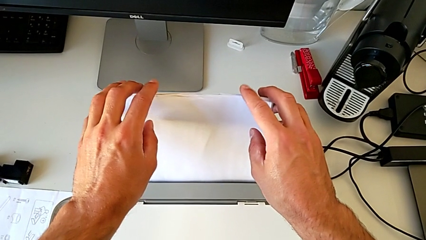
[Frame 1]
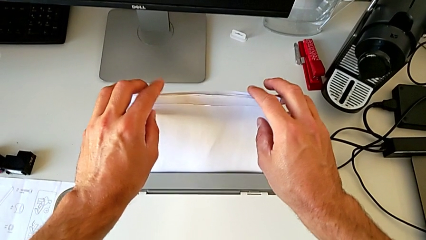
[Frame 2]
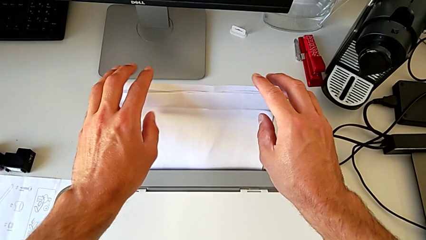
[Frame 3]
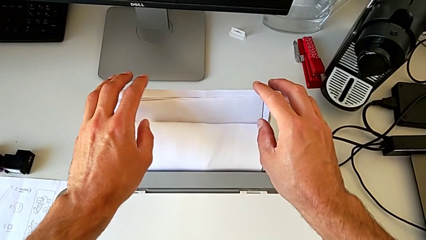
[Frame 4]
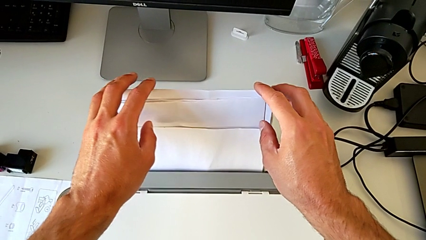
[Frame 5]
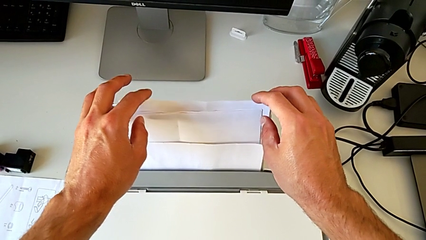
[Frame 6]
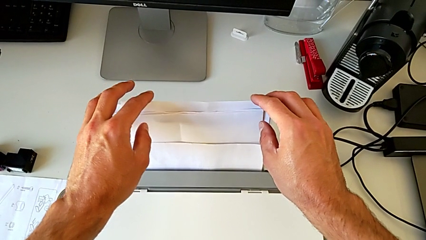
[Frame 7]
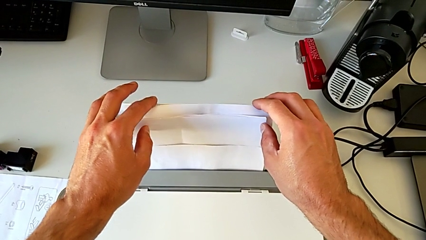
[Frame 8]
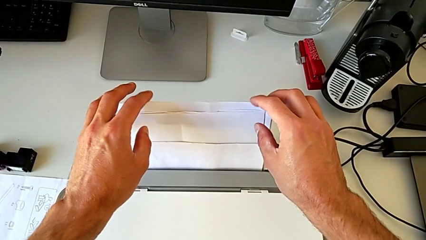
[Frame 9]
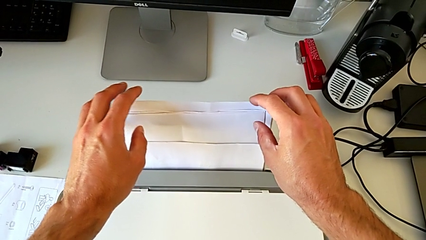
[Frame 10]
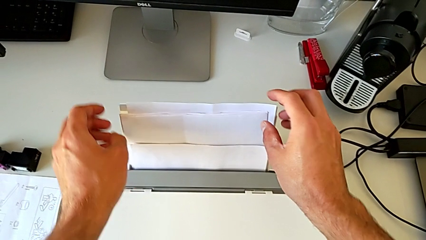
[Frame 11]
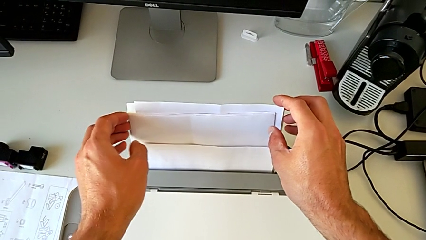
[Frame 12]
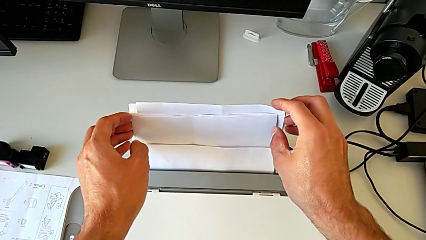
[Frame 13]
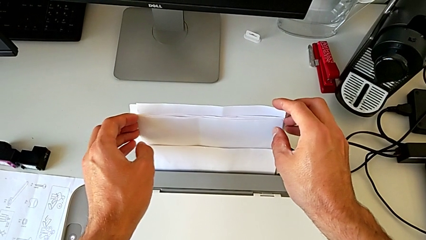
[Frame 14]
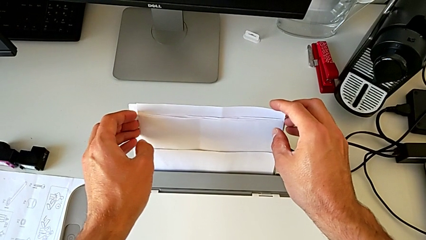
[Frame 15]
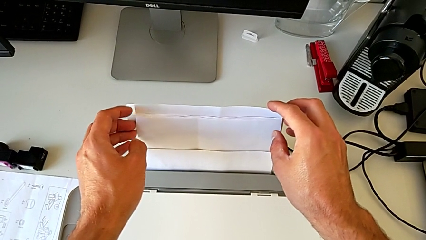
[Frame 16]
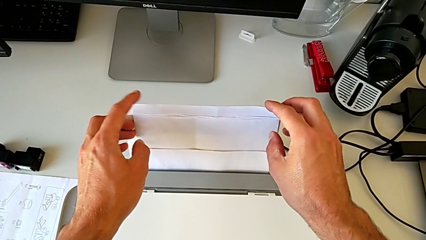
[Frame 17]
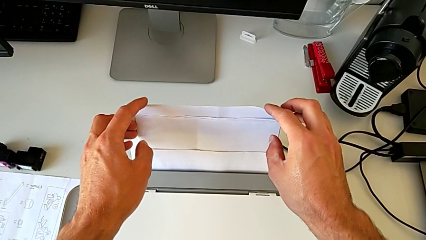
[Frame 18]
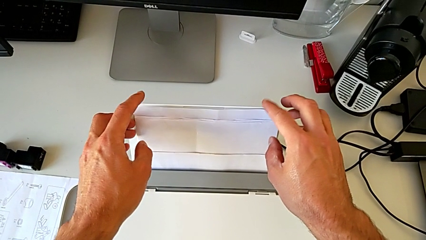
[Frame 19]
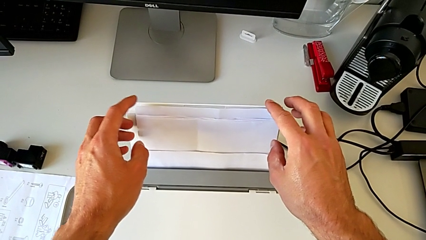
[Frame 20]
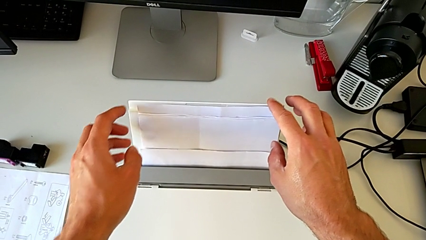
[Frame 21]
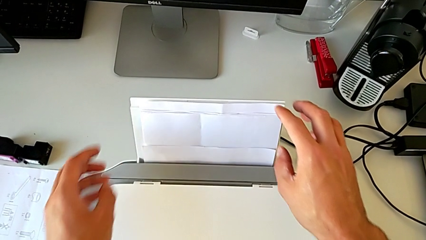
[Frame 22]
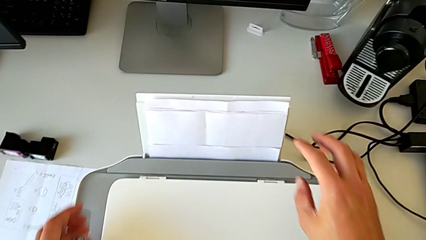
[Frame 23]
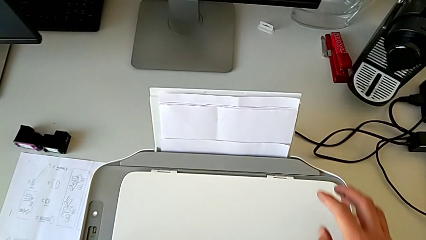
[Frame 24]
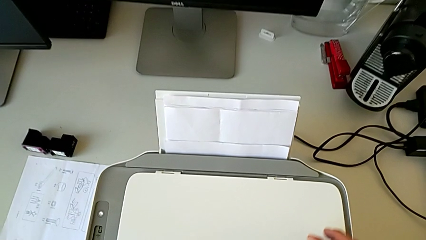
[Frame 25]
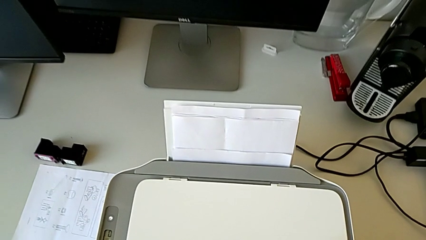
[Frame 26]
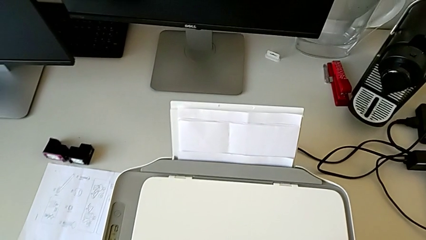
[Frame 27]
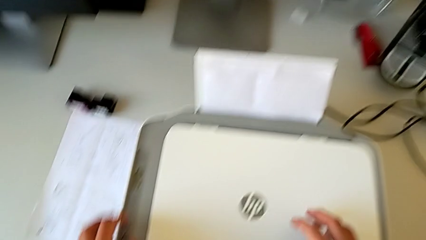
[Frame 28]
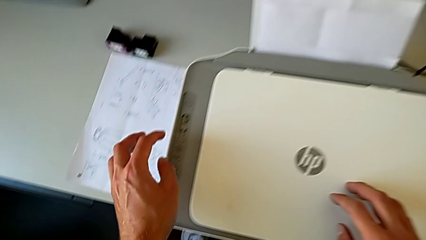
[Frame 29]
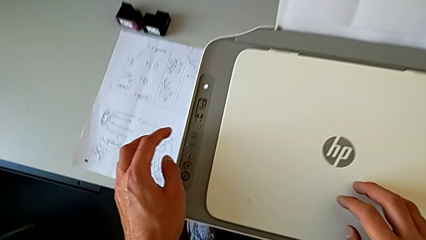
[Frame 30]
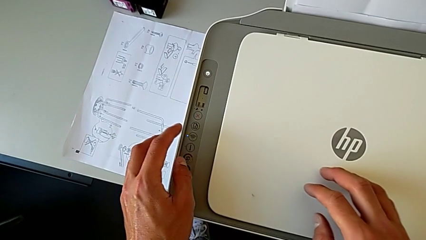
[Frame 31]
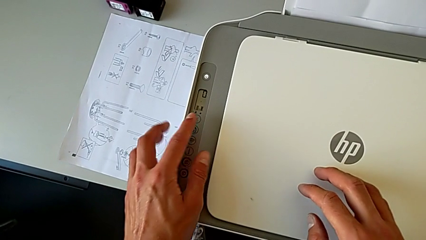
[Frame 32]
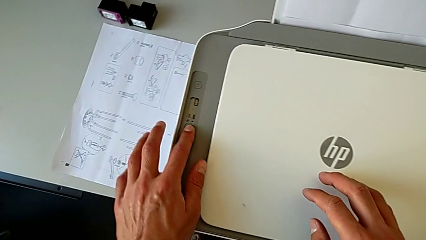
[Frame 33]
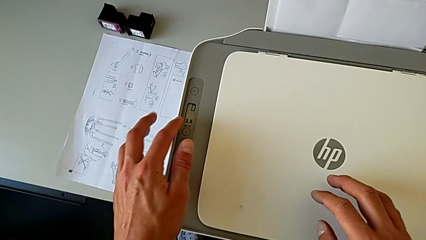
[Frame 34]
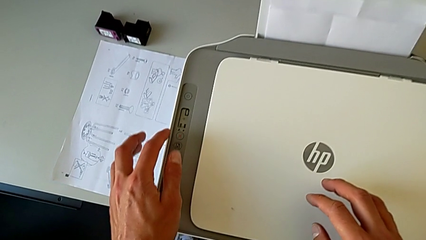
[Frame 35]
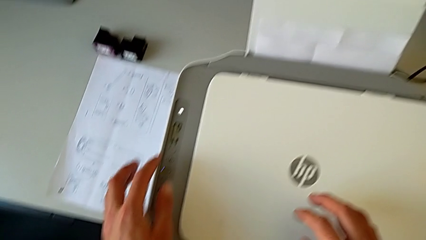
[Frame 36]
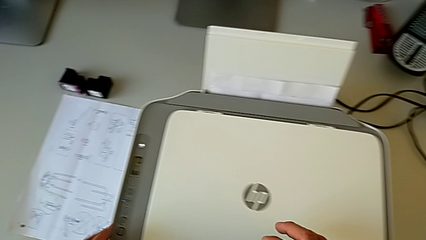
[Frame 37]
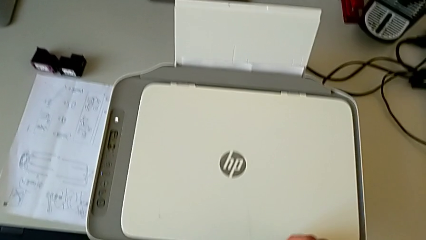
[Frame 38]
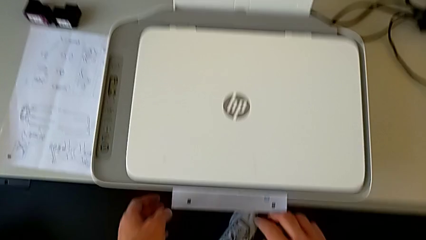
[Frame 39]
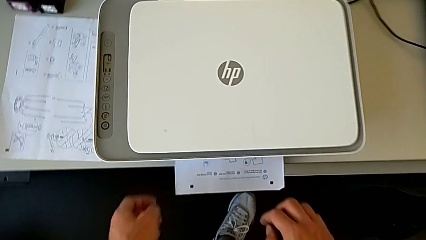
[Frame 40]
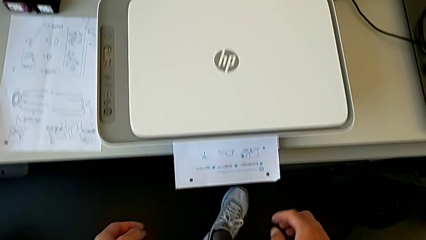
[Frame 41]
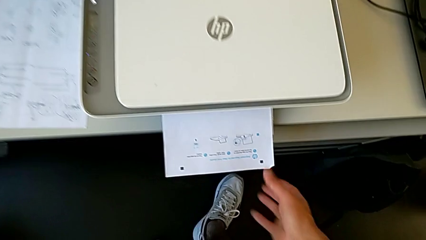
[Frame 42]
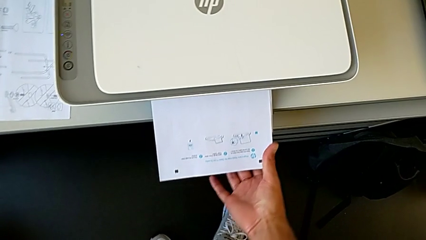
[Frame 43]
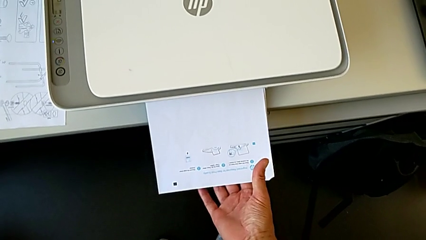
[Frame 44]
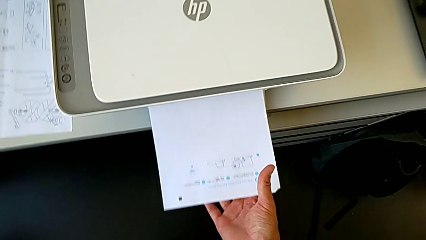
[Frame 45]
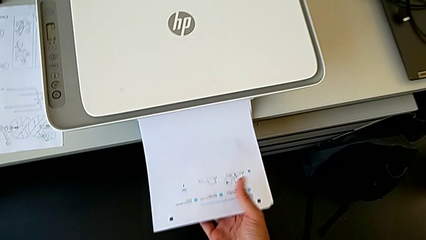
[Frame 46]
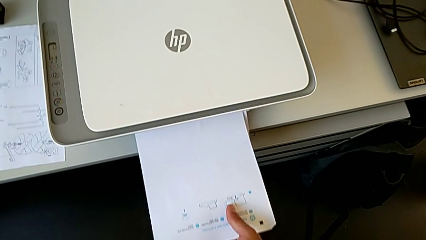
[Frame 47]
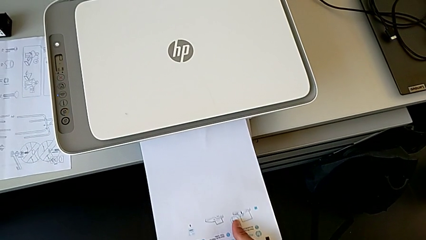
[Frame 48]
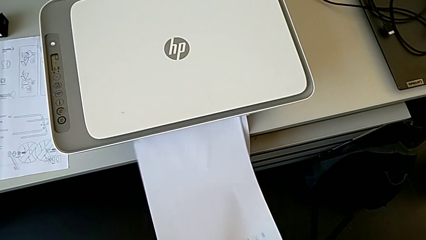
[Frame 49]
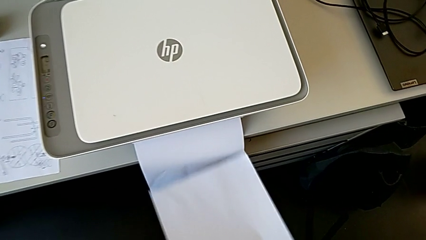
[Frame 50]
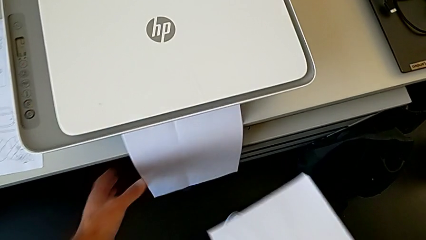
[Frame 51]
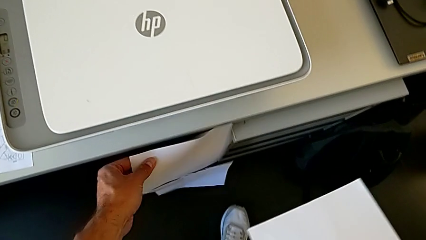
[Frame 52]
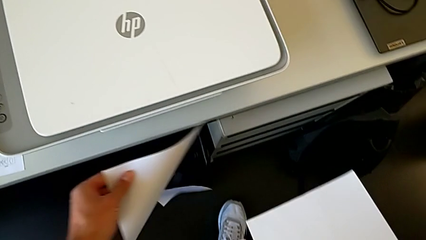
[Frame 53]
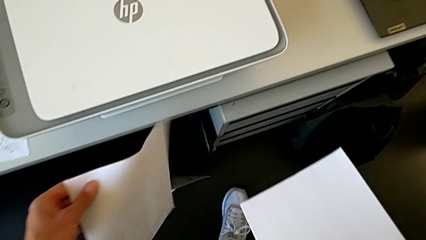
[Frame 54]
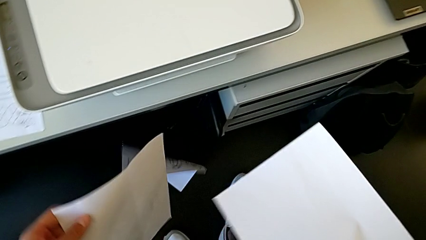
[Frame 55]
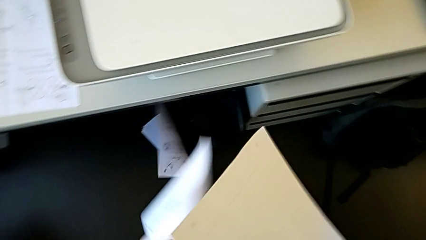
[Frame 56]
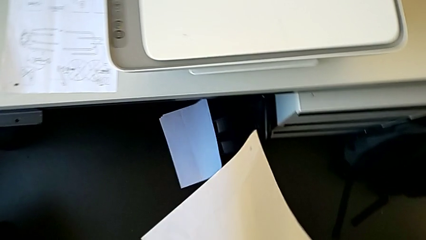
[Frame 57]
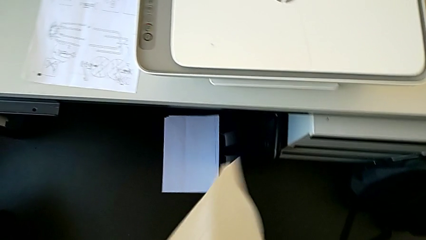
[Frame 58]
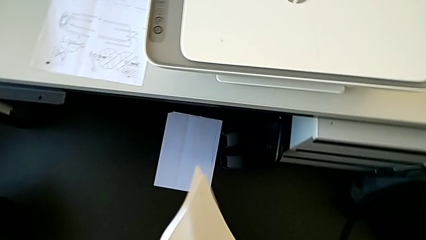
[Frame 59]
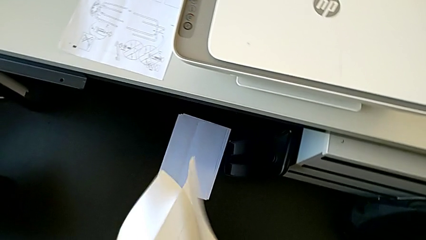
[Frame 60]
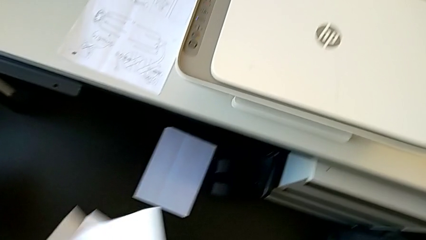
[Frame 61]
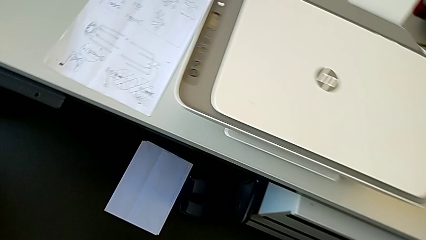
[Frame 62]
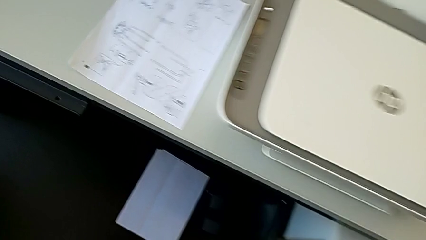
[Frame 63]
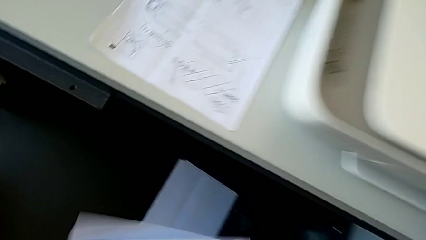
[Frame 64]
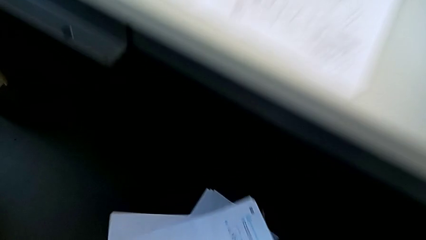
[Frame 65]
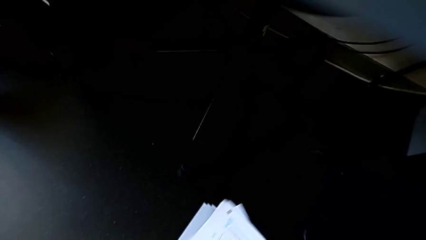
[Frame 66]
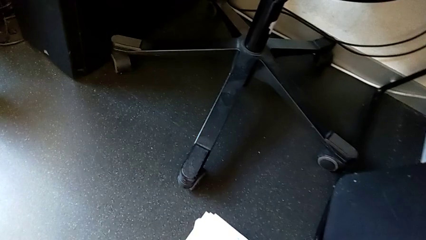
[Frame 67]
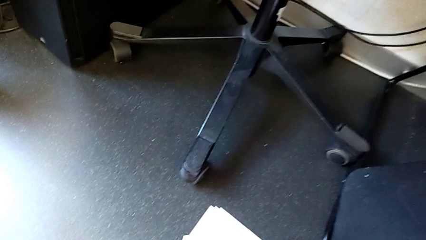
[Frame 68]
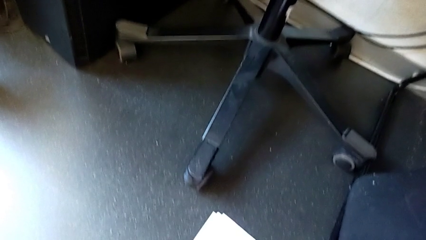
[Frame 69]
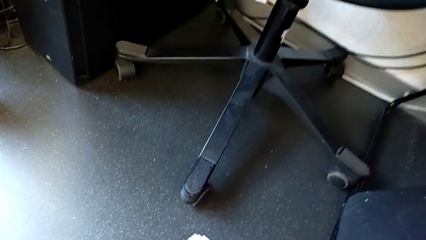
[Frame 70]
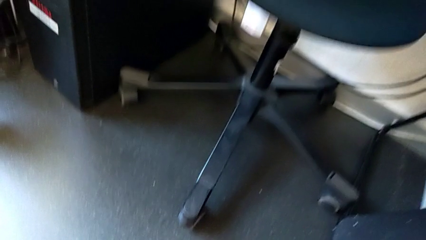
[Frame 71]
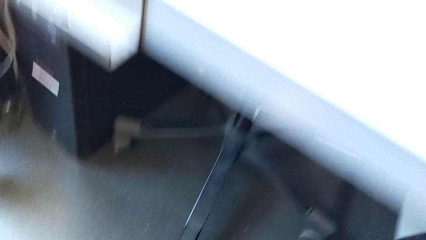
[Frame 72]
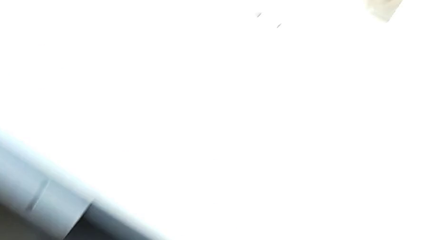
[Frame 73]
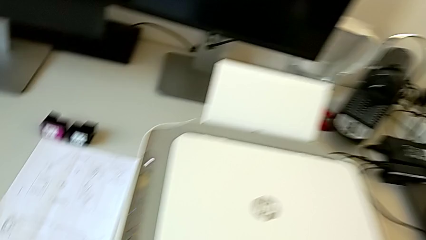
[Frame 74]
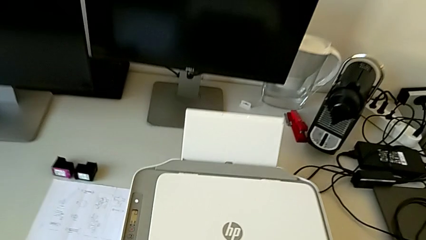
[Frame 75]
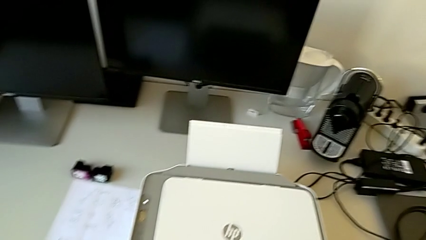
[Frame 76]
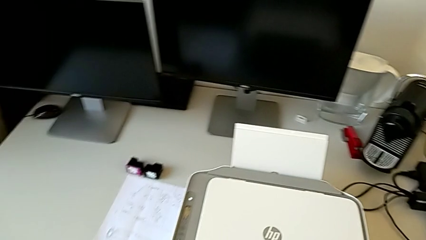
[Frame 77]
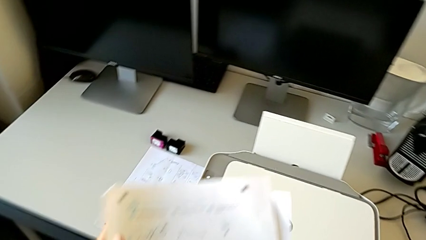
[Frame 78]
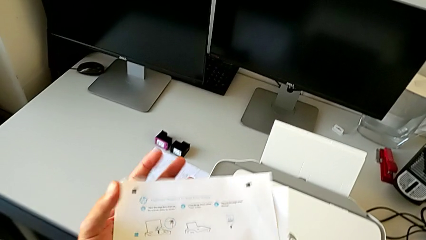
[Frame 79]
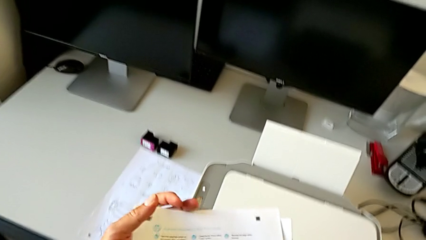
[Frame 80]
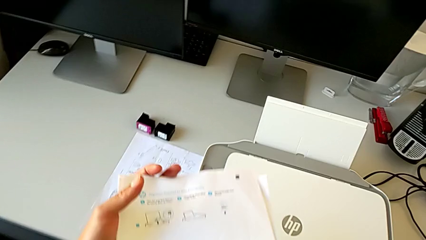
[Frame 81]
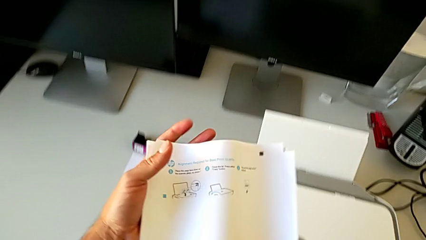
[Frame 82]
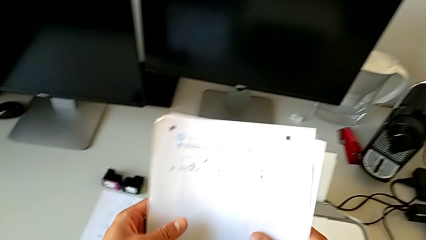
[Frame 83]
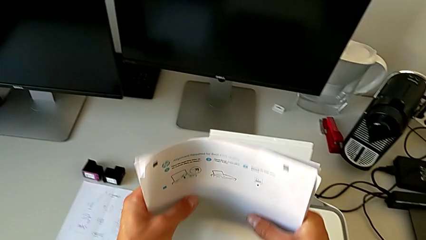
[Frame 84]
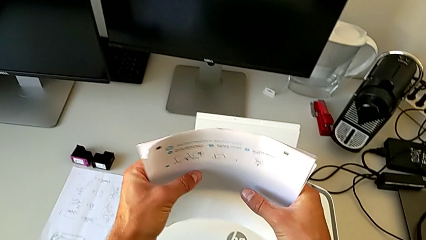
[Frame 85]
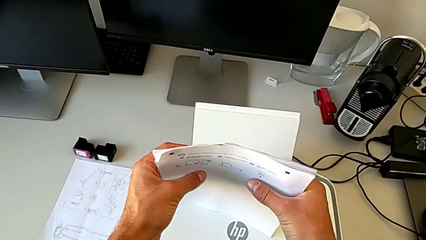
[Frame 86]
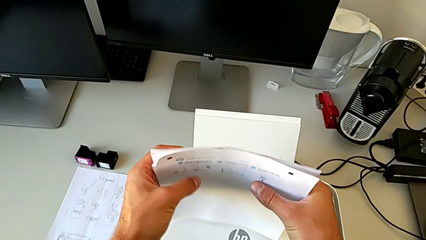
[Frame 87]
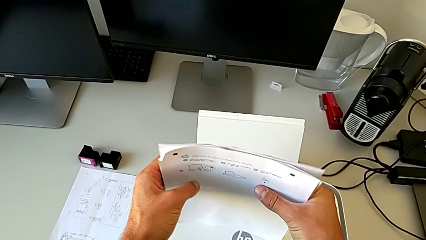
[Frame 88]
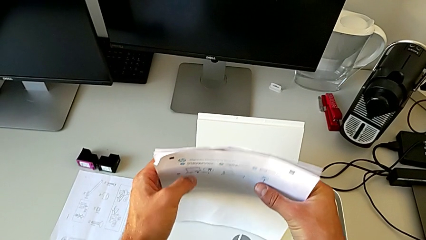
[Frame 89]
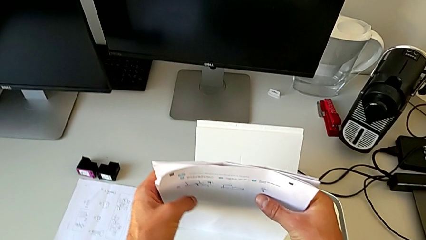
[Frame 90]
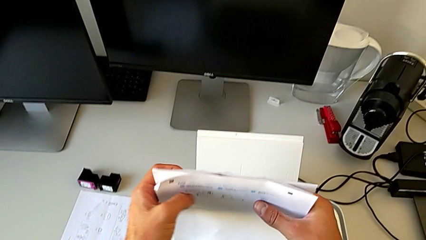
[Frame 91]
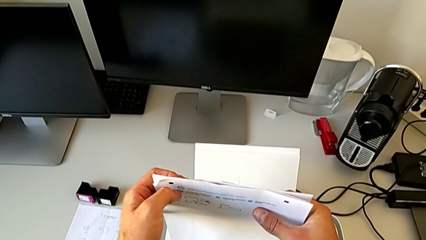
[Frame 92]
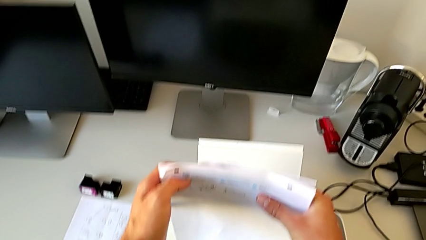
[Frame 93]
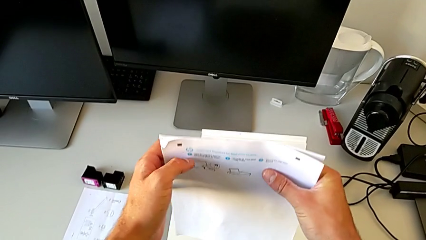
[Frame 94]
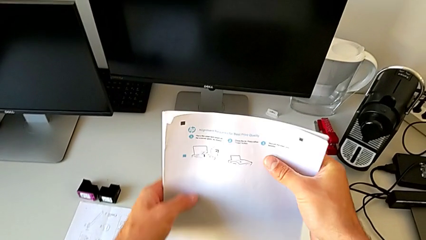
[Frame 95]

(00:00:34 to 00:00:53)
The camera wearer is turning on the printer. They press the button, withdraw the paper stack, wrongly drop it, dropping a paper onto the floor, grab the paper stack and align it.
